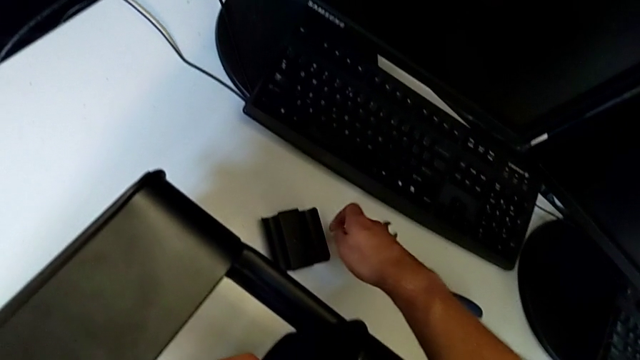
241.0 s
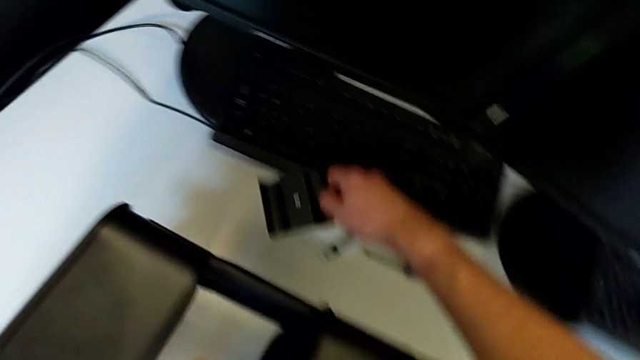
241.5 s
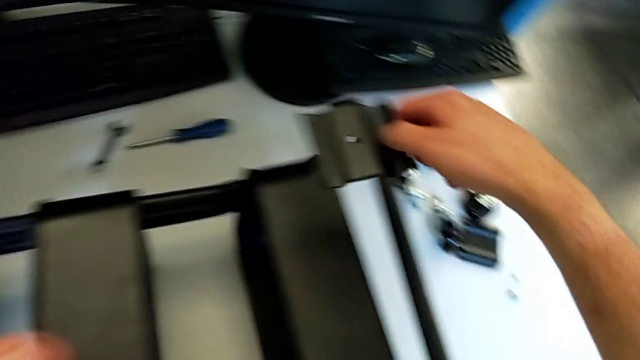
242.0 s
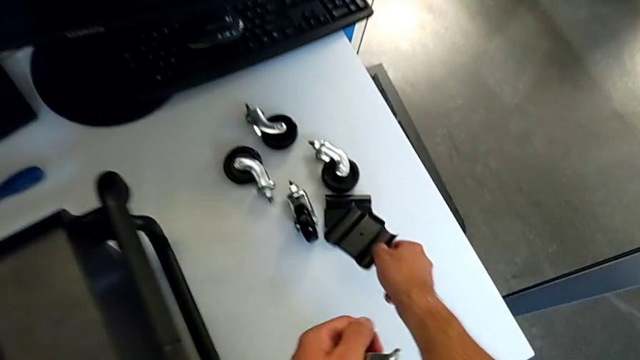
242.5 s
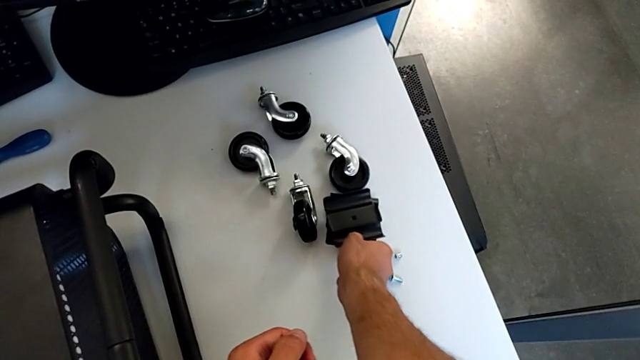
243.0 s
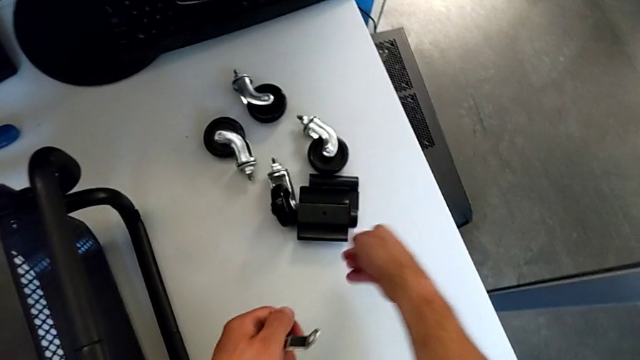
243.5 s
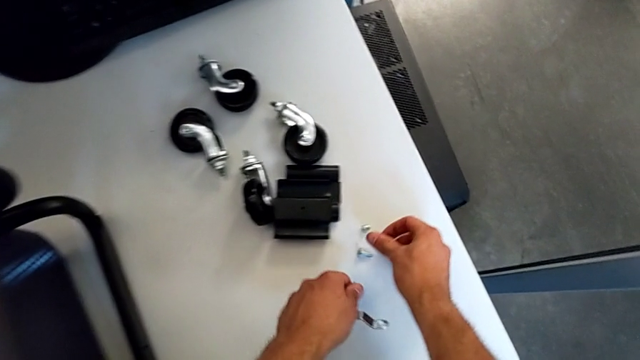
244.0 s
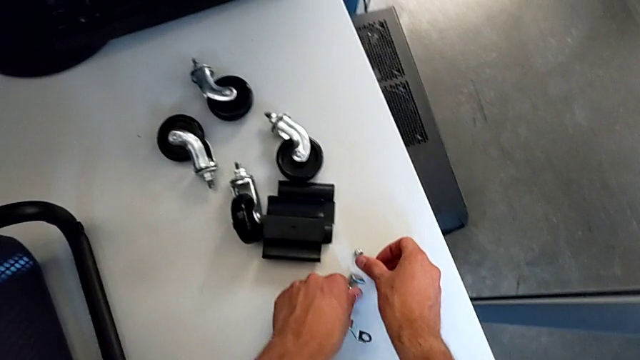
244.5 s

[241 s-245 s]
The camera wearer is disassembling the second bolt from the middle tray. They grab the bracket, place it, place the bolt and place the hexagon cap nut.

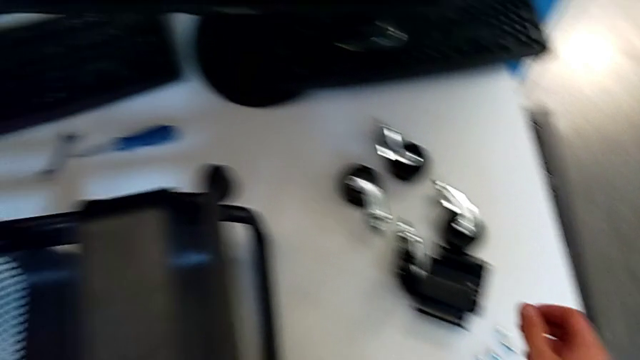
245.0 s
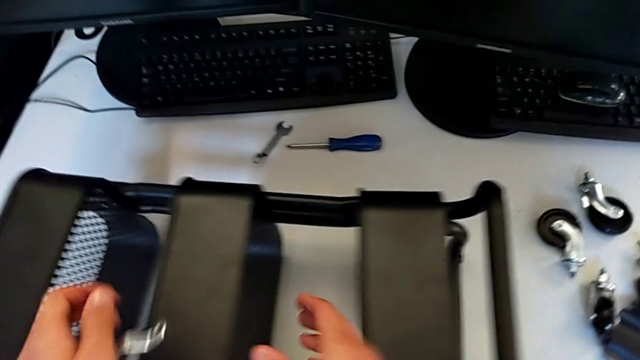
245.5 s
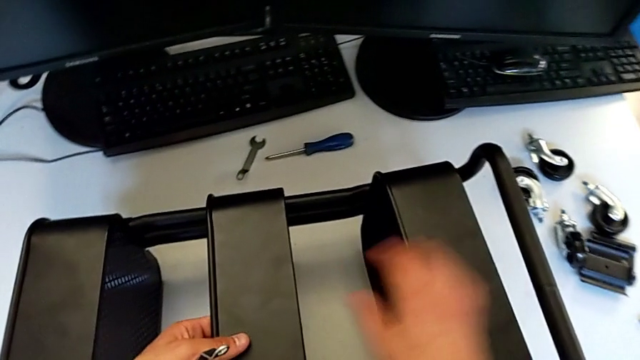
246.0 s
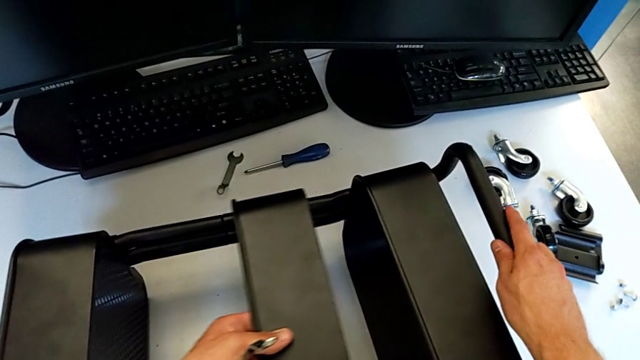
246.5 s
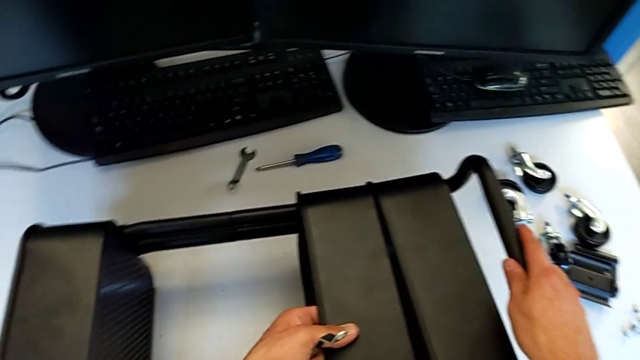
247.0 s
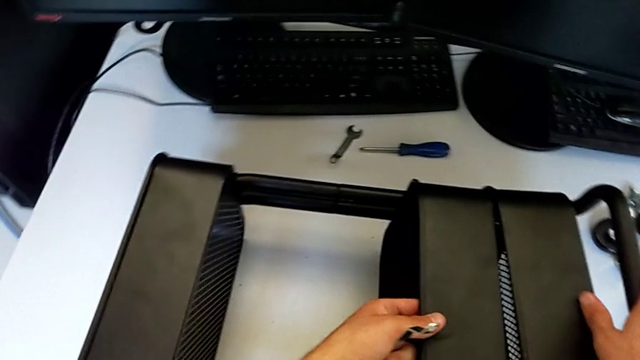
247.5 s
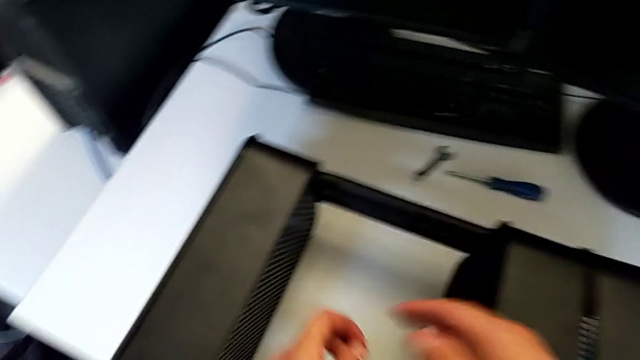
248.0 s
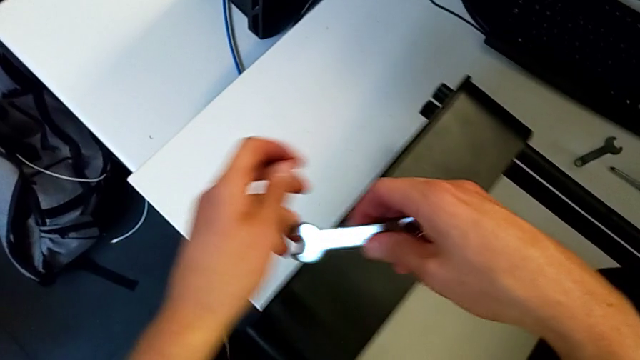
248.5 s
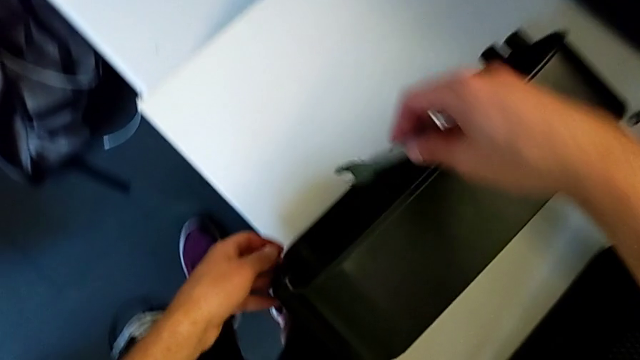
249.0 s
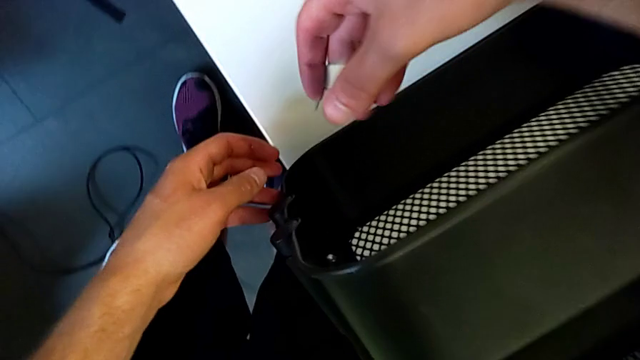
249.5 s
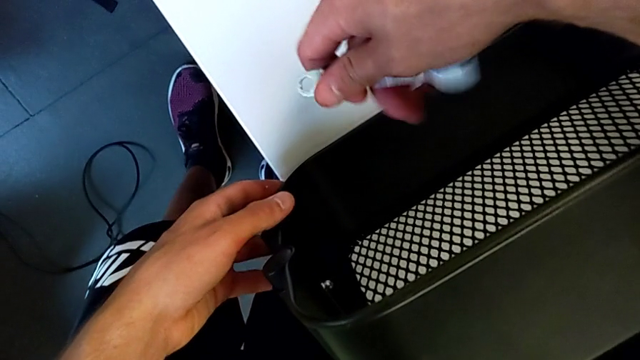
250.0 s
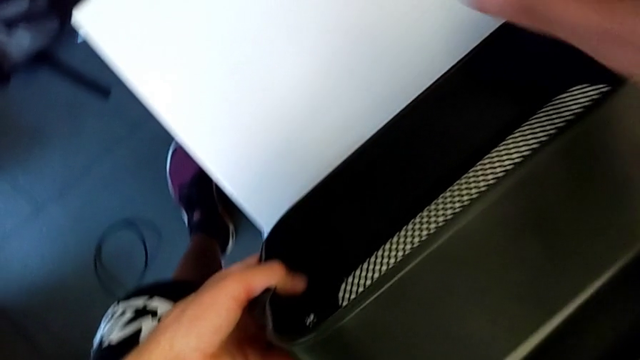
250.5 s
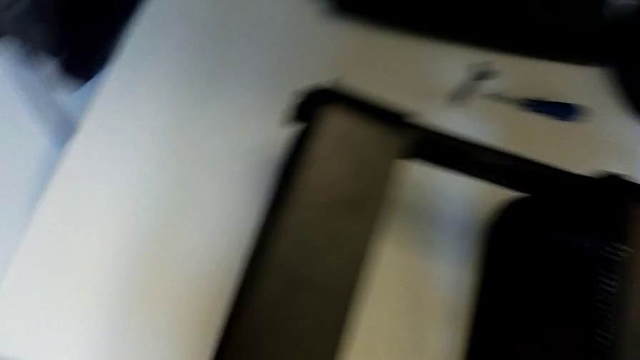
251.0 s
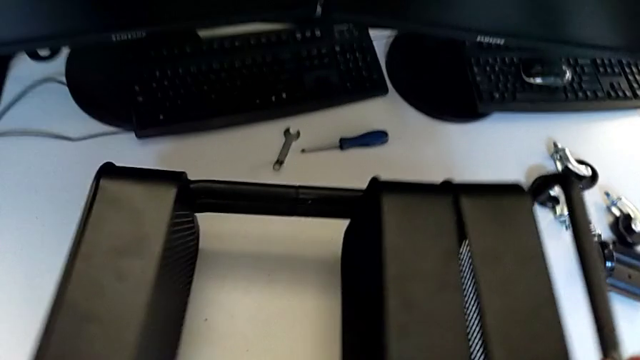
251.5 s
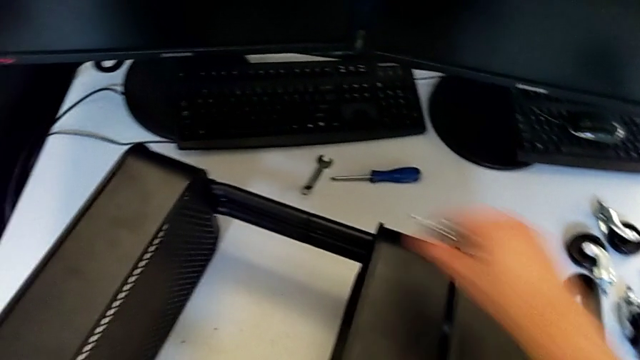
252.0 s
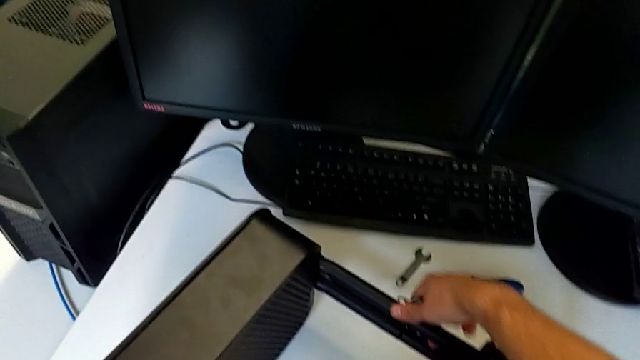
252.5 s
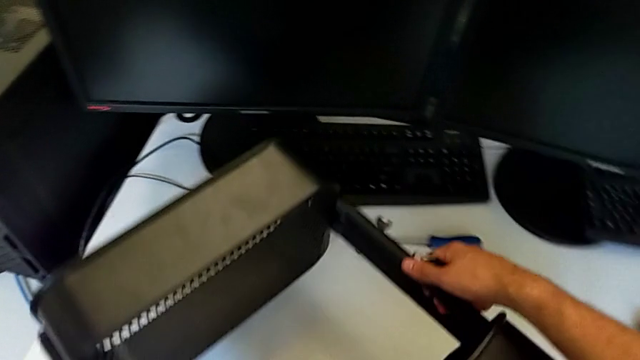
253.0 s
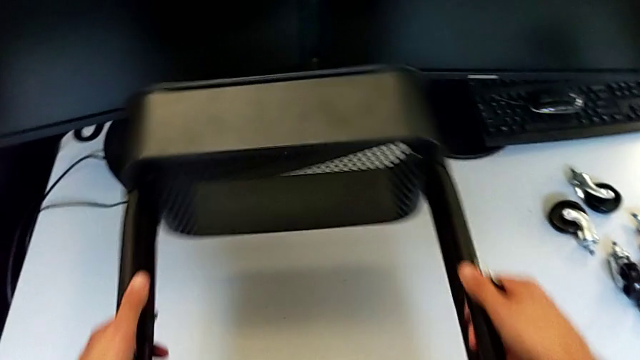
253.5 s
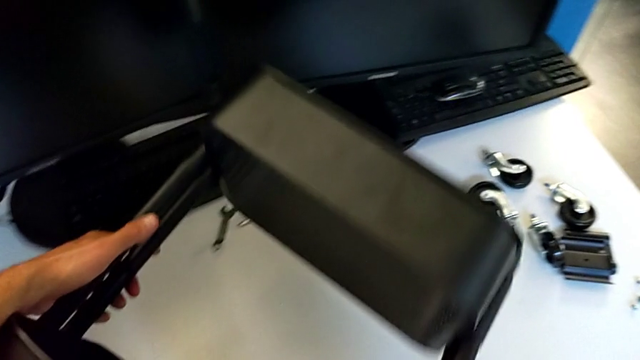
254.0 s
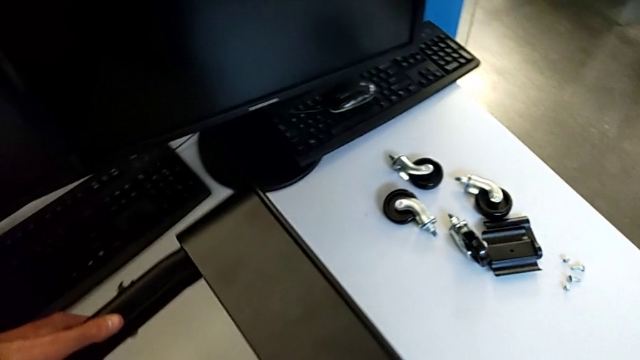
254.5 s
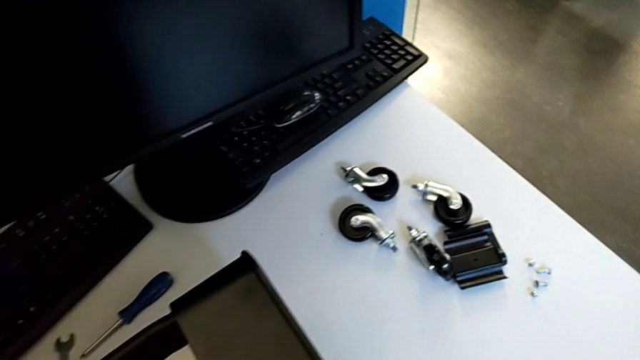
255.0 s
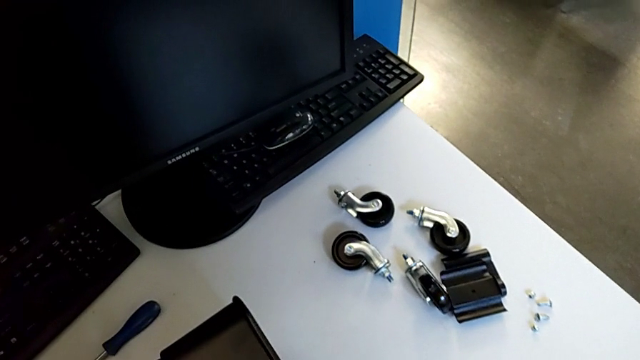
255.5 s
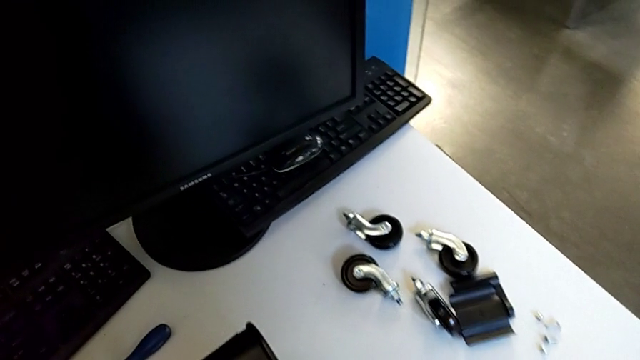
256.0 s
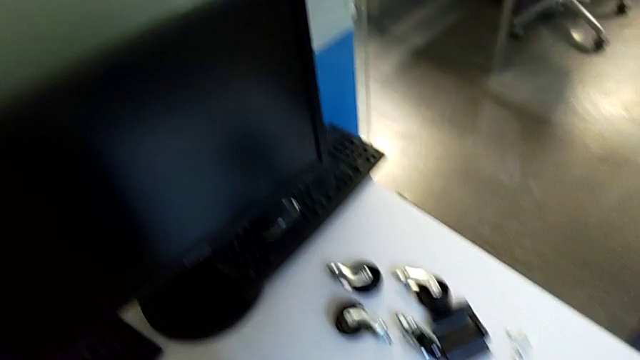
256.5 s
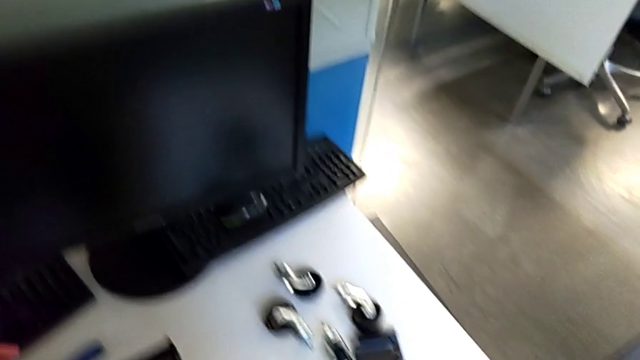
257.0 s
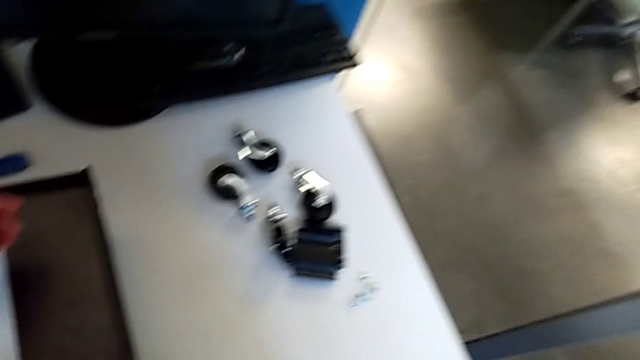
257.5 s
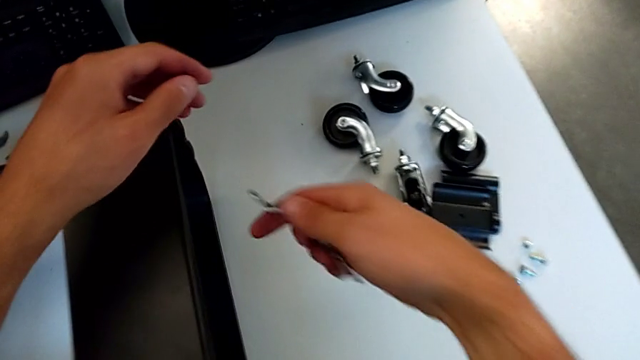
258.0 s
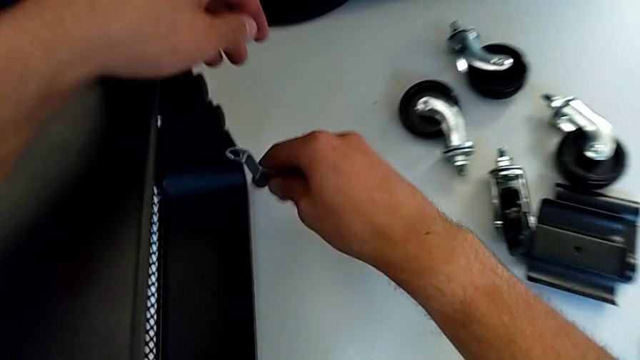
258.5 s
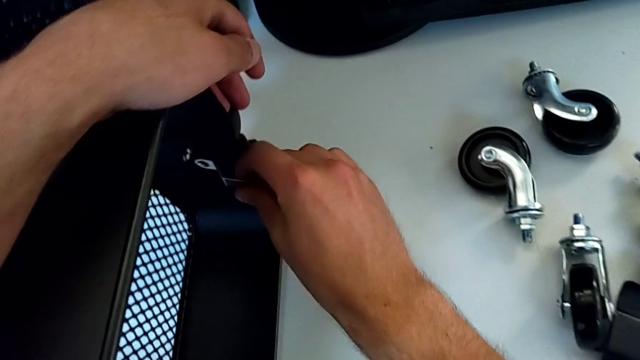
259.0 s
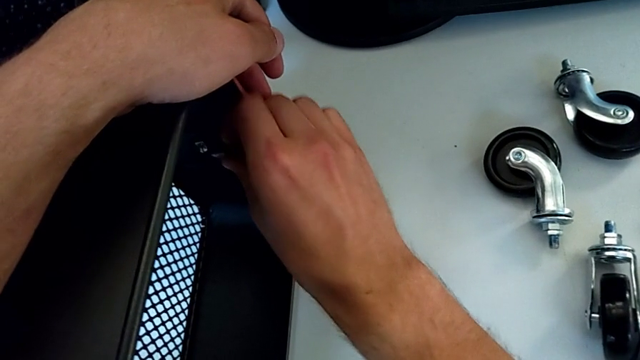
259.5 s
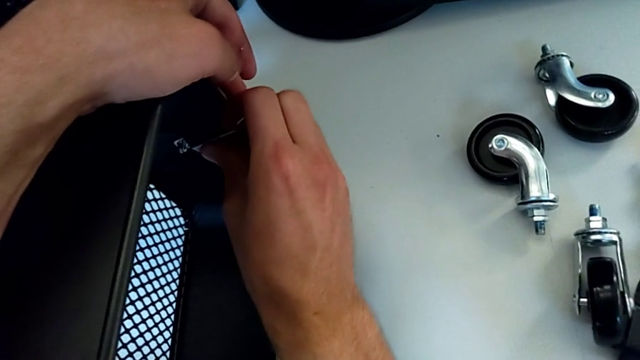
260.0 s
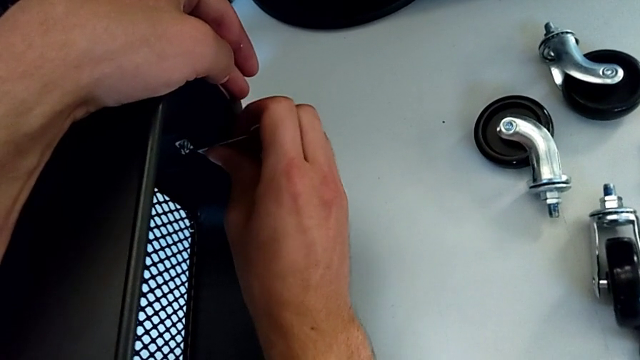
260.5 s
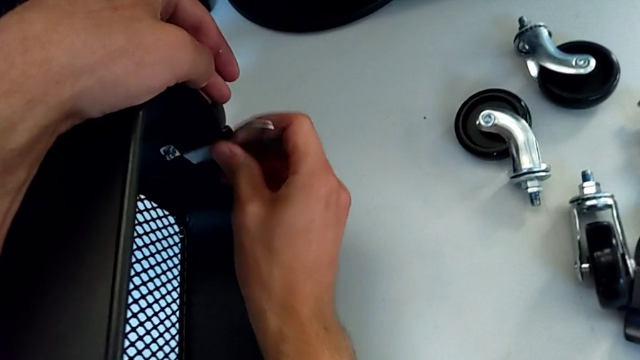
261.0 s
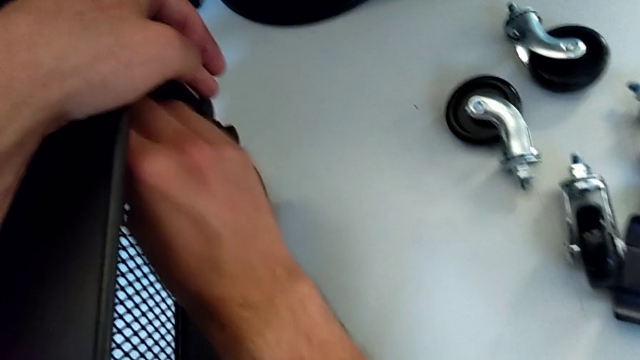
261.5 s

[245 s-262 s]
The camera wearer is disassembling the first bolt from the upper tray. They slide the middle grid tray, approach the hexagonal wrench, slide the utility cart, rotate it, insert the hexagonal wrench and begin to unscrew the hexagon cap nut.
